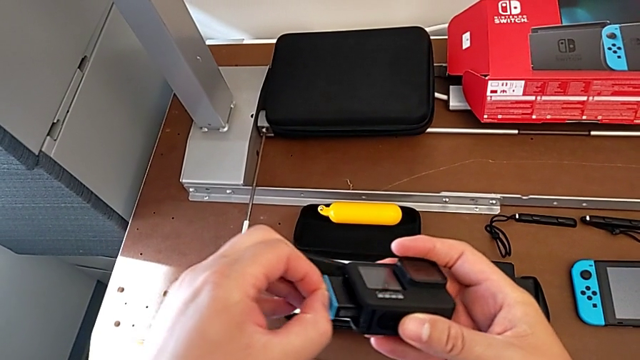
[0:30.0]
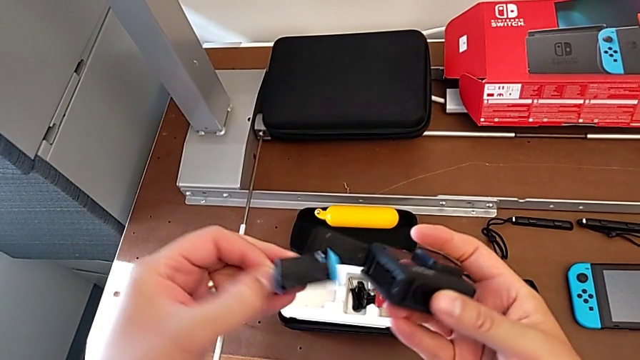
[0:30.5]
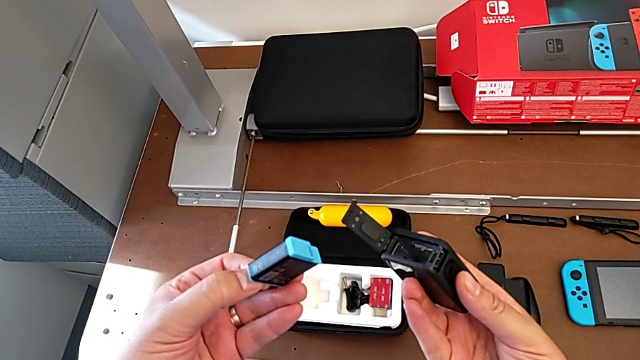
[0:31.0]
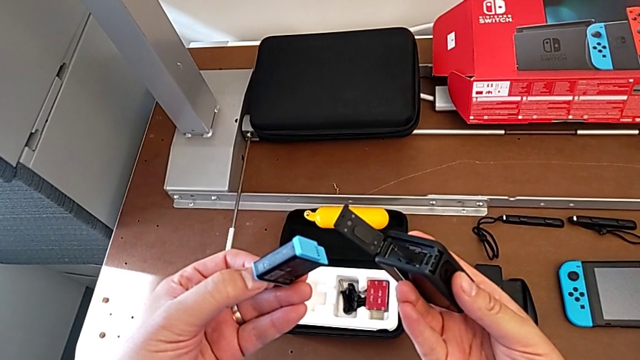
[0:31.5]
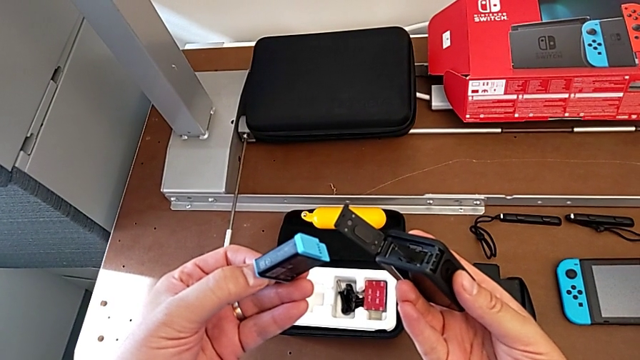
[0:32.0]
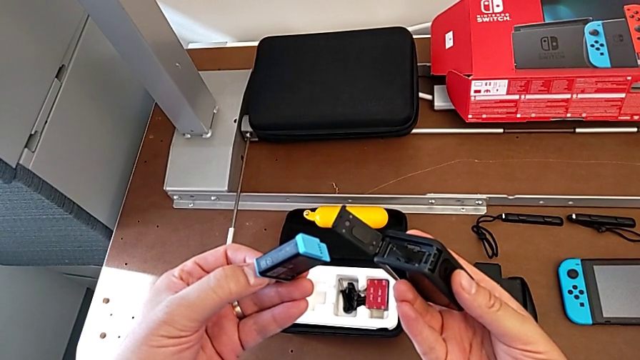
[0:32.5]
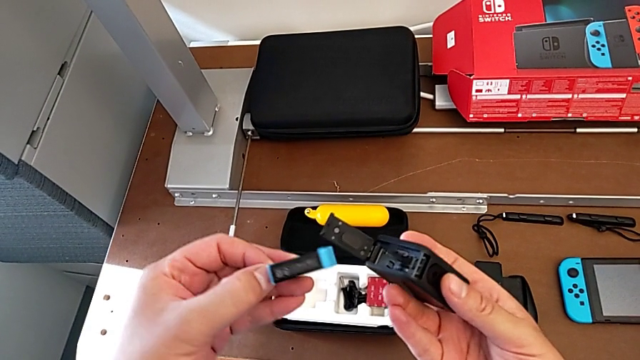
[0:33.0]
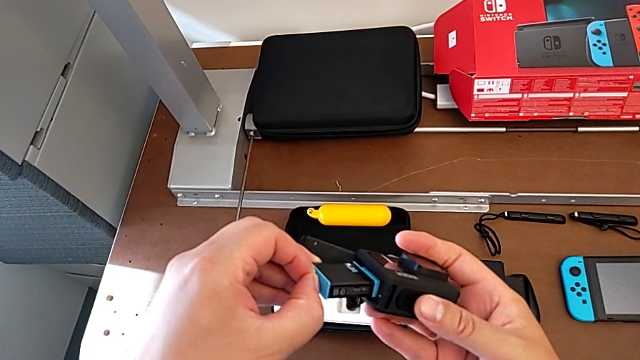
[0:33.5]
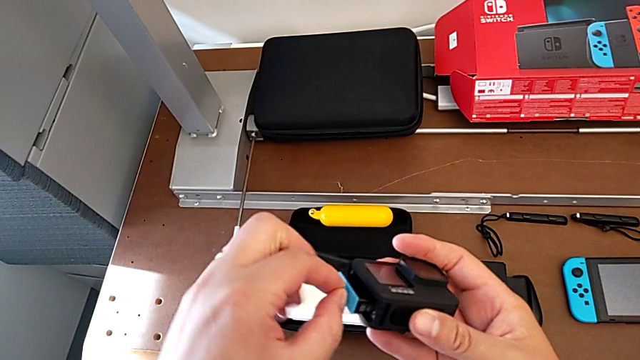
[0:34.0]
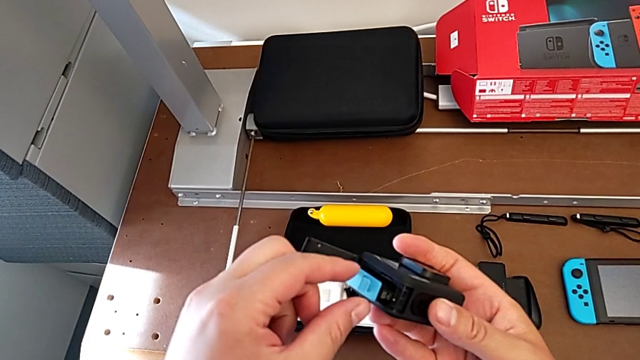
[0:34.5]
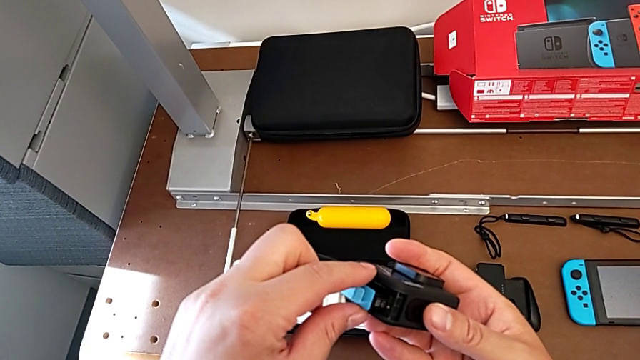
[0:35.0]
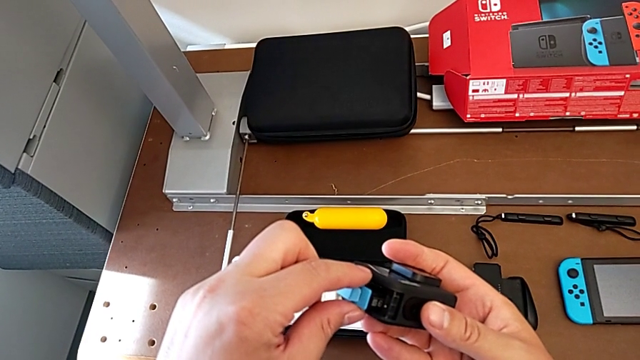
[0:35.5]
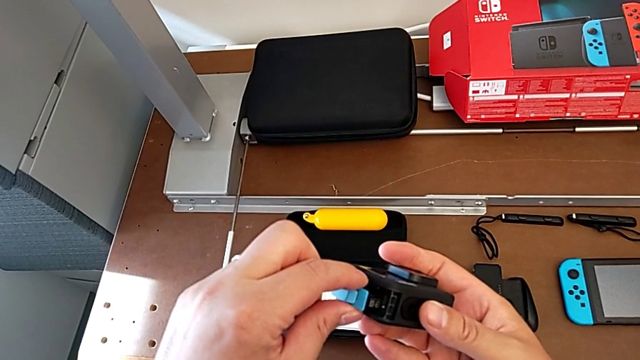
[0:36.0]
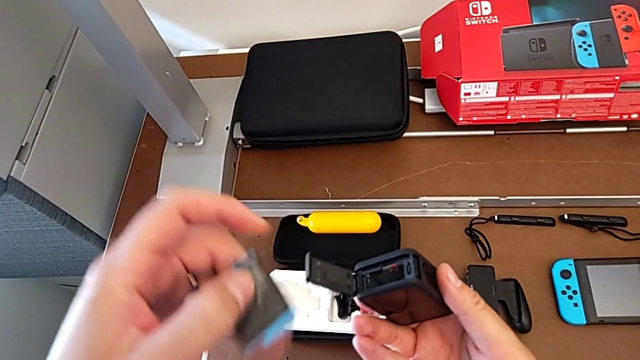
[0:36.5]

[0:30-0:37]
The camera wearer is removing the battery of the GoPro. They hold the battery, insert it and withdraw it.

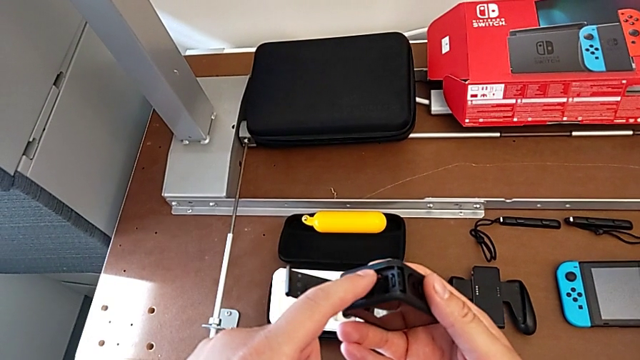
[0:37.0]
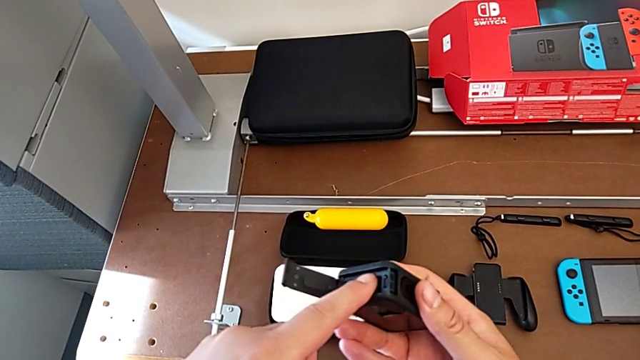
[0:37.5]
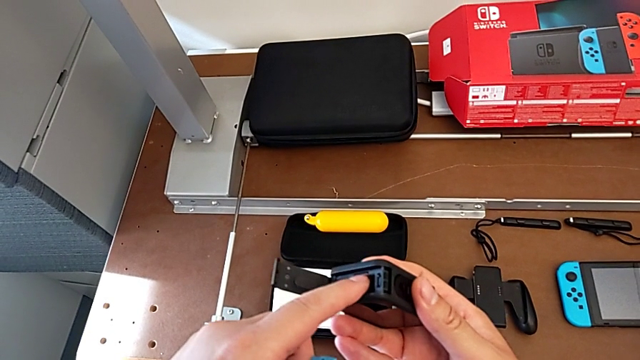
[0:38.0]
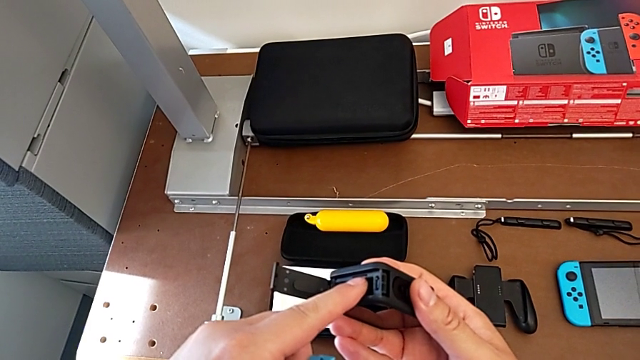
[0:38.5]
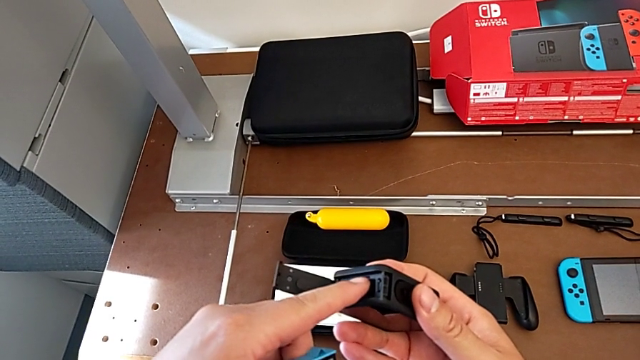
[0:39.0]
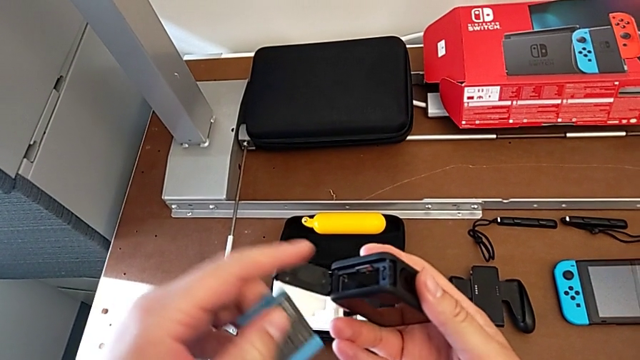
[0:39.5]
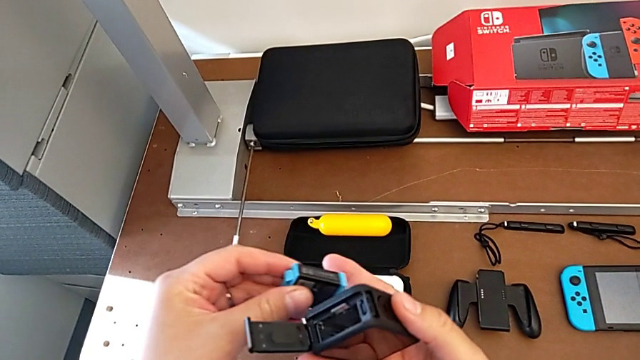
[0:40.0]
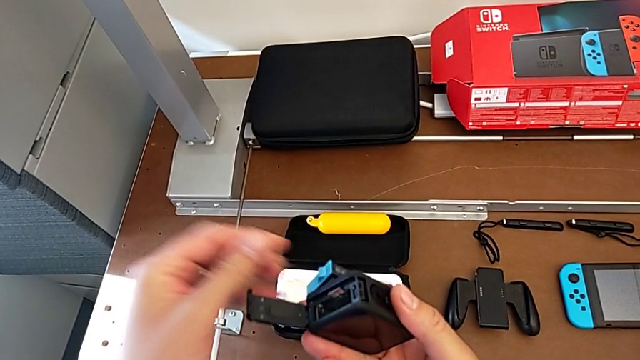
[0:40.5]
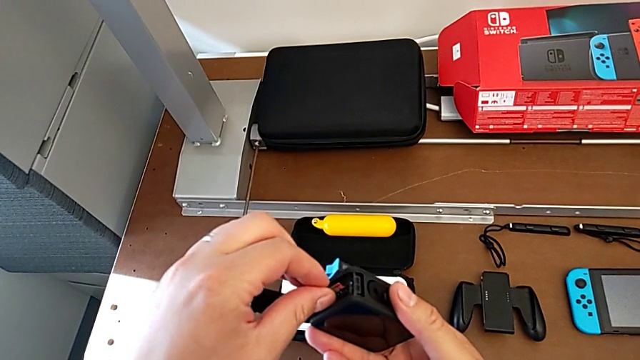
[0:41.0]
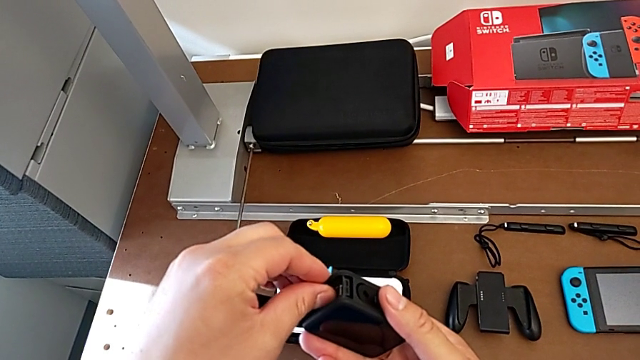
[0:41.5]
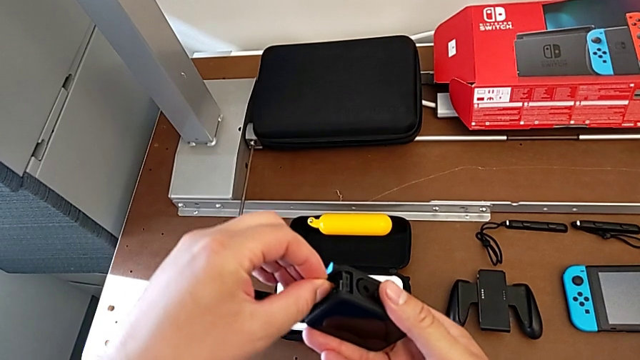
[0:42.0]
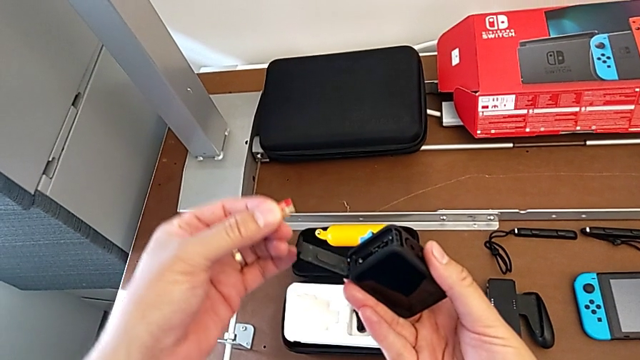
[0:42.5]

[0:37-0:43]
The camera wearer removes the micro SD card from the GoPro. They push the SD card and withdraw it.

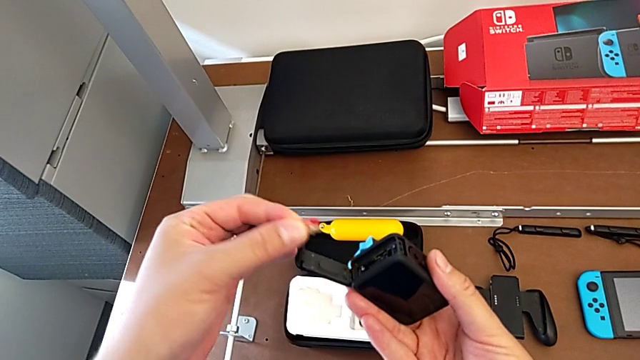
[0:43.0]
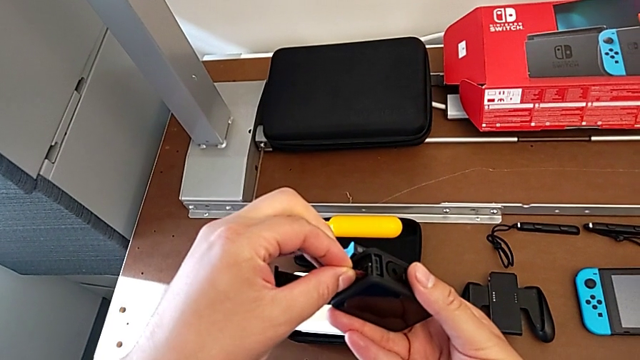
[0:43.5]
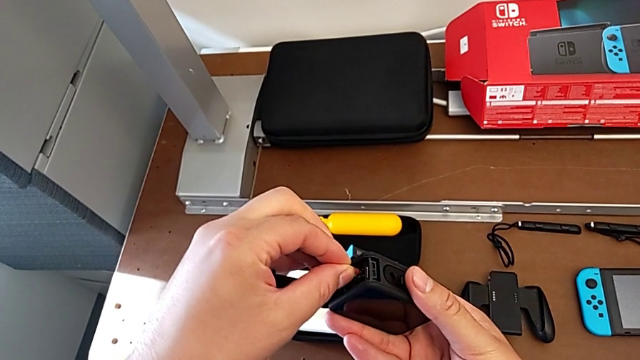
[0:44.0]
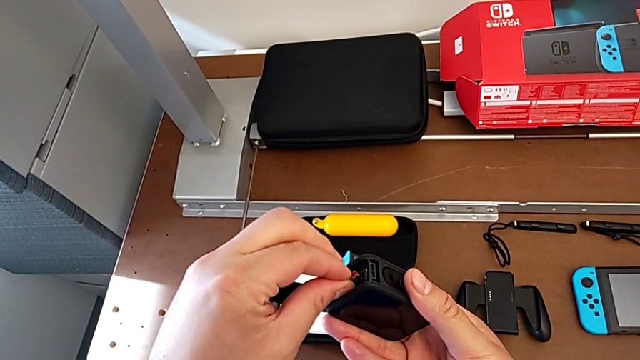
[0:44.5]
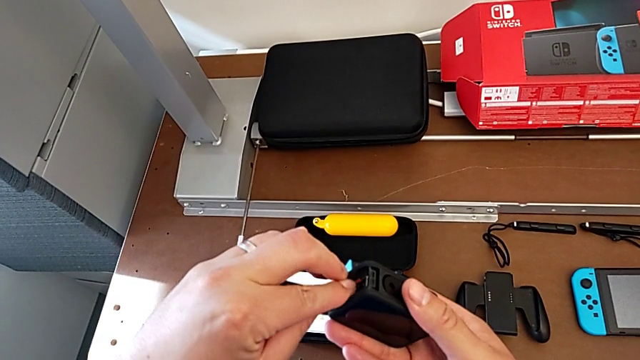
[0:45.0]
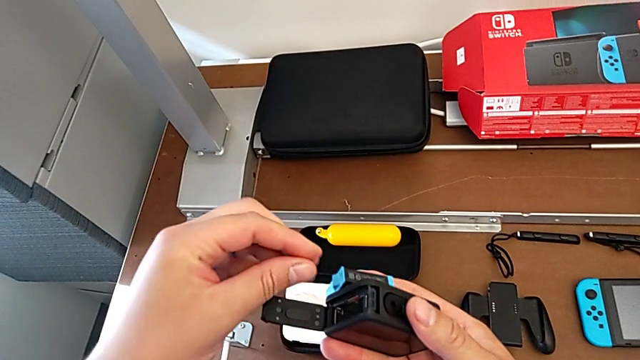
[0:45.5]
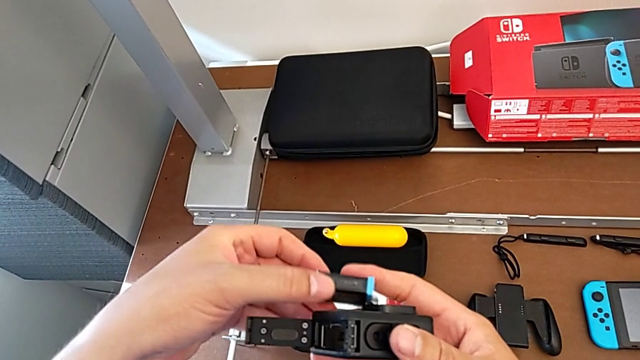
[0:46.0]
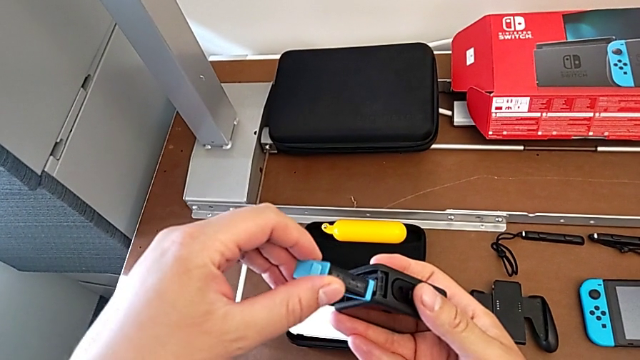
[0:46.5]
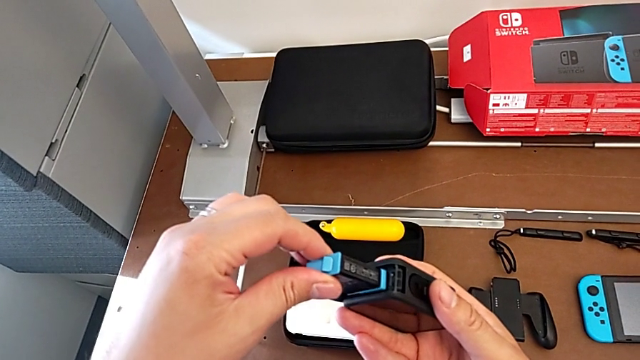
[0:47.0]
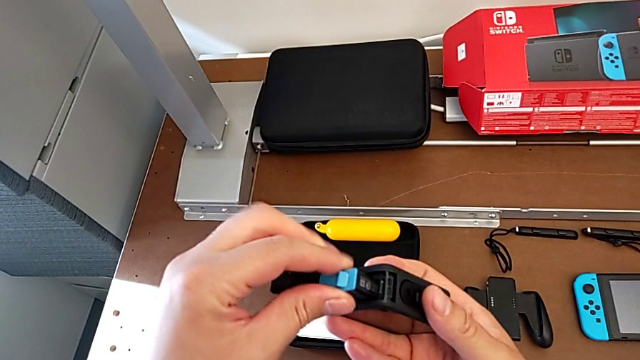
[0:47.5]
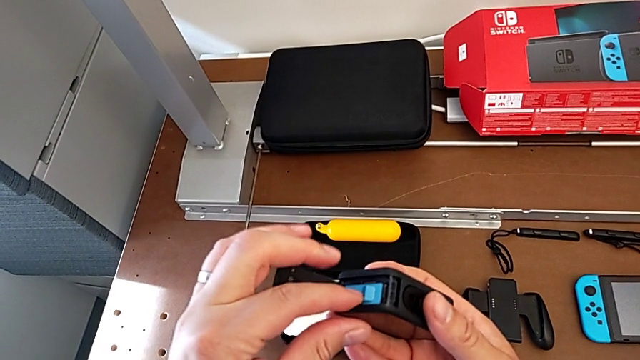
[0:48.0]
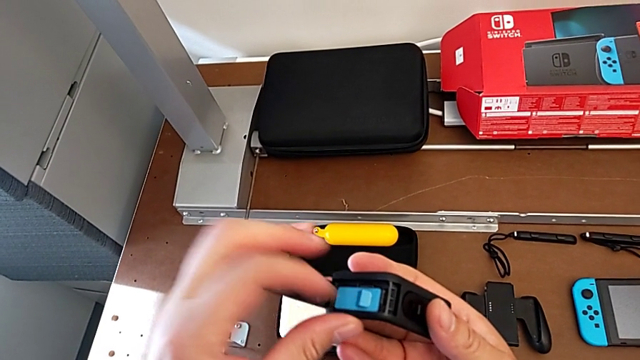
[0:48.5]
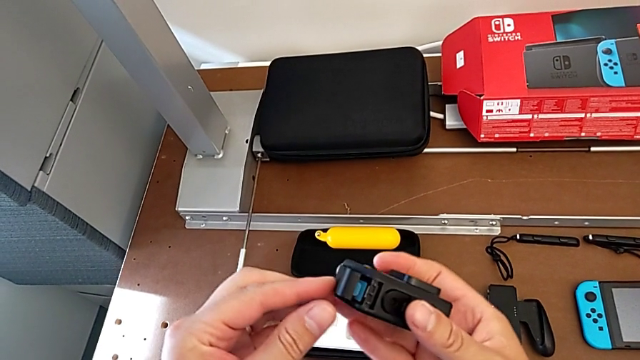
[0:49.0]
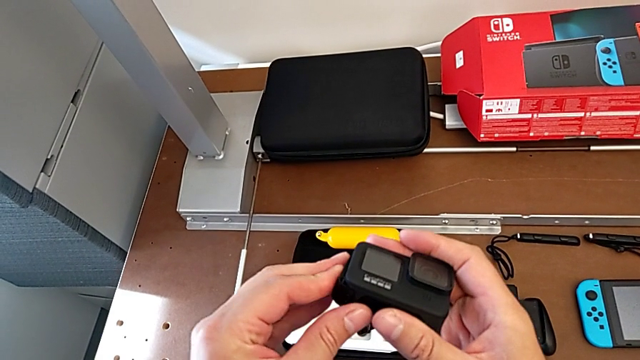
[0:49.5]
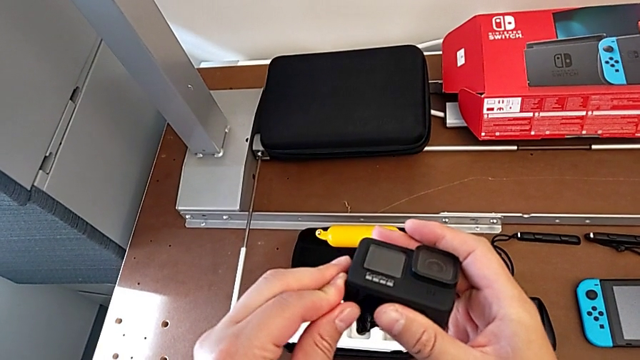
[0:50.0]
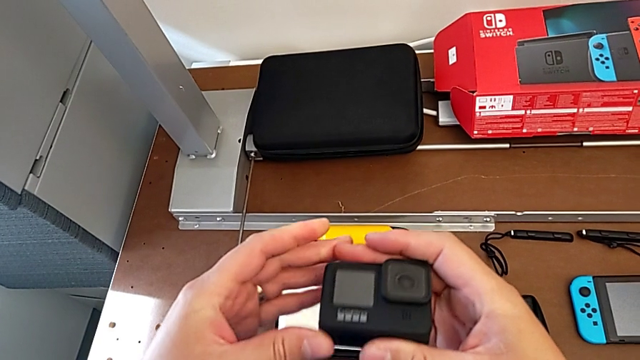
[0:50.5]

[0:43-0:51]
The camera wearer changes the SD card and the battery. They hold the SD card, insert it, insert the battery and close the battery door.
